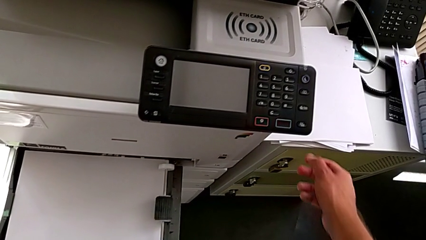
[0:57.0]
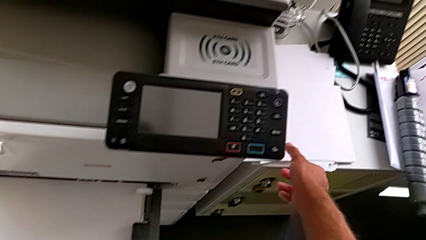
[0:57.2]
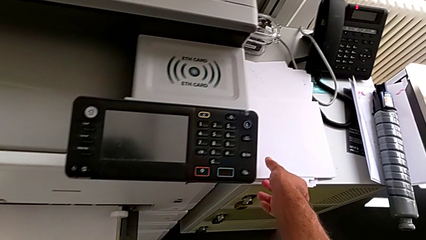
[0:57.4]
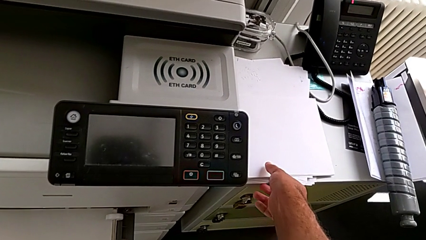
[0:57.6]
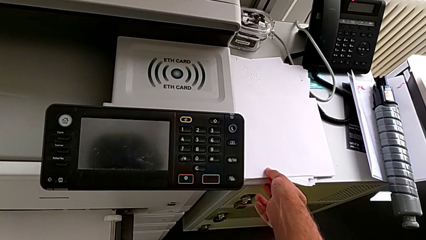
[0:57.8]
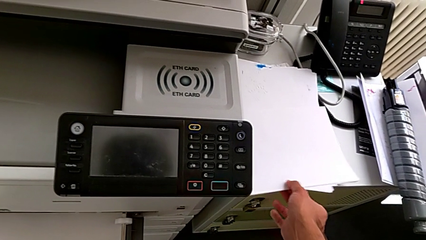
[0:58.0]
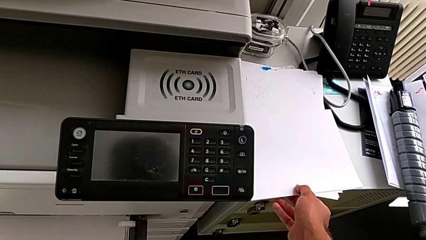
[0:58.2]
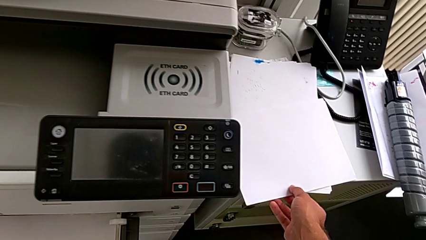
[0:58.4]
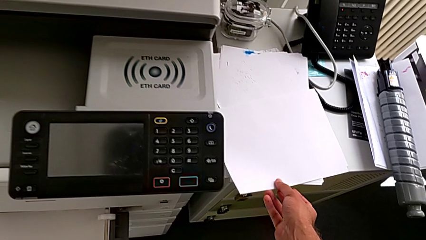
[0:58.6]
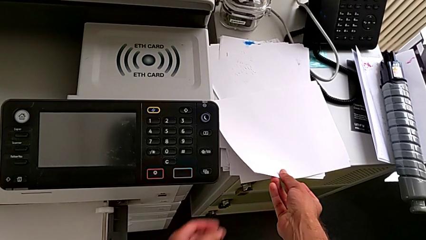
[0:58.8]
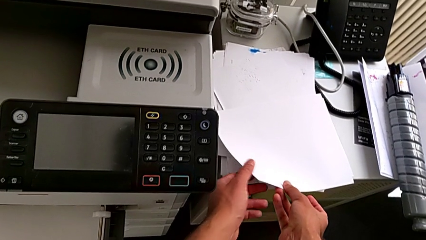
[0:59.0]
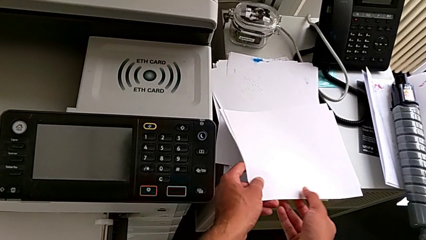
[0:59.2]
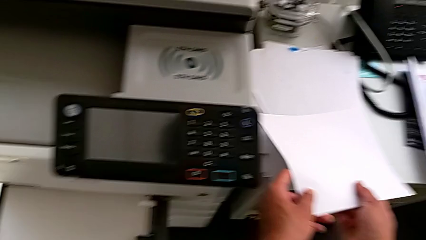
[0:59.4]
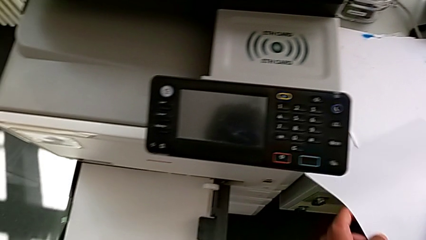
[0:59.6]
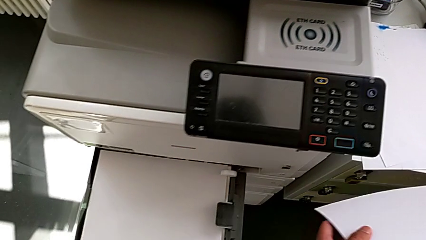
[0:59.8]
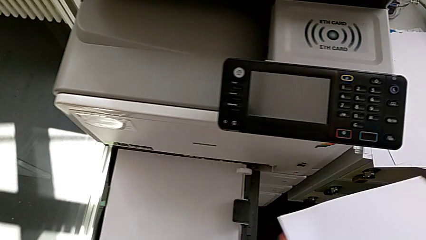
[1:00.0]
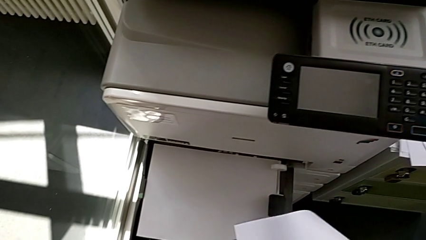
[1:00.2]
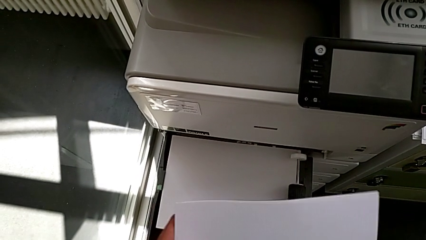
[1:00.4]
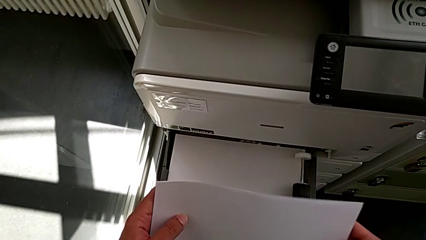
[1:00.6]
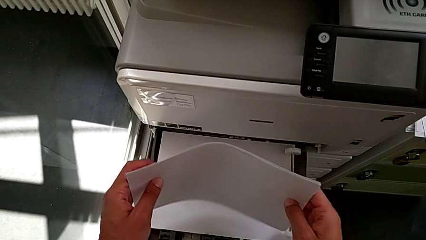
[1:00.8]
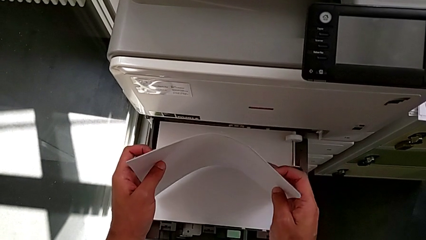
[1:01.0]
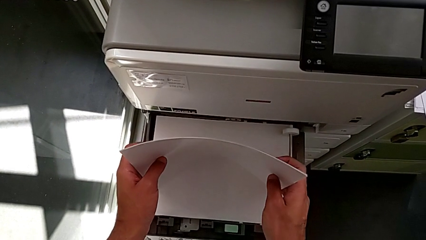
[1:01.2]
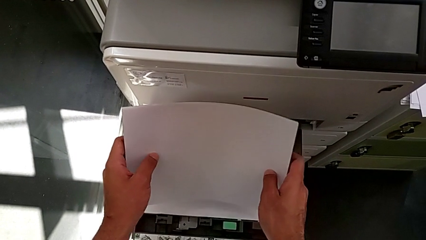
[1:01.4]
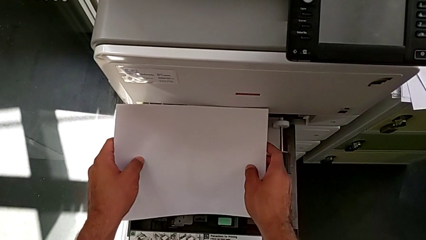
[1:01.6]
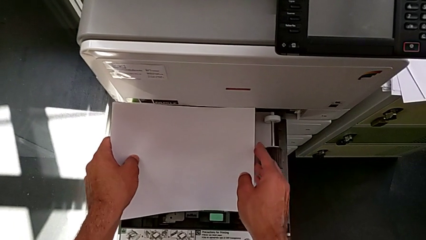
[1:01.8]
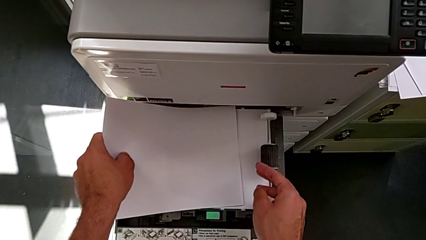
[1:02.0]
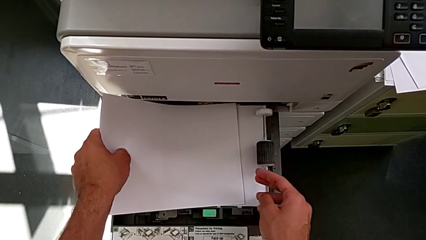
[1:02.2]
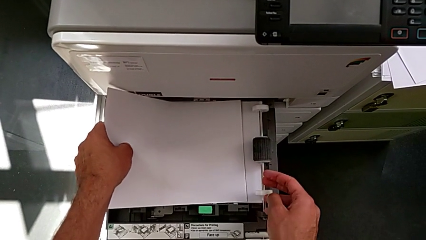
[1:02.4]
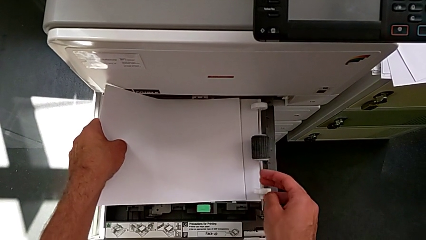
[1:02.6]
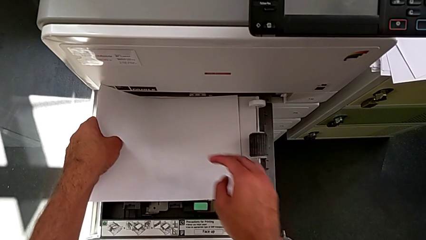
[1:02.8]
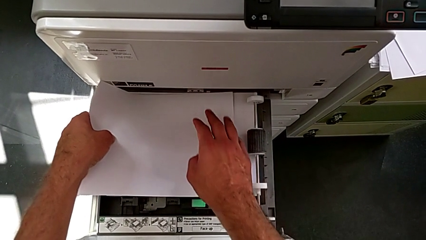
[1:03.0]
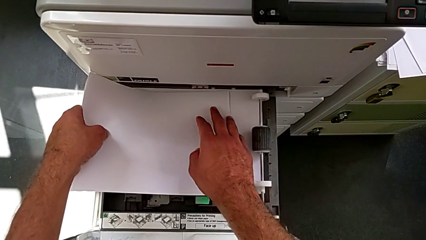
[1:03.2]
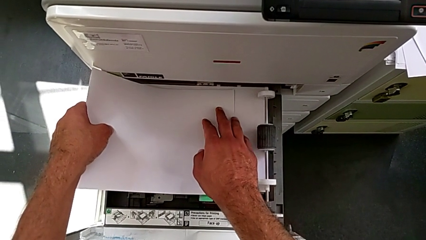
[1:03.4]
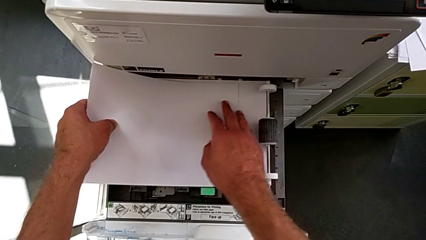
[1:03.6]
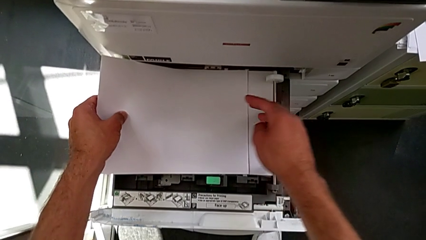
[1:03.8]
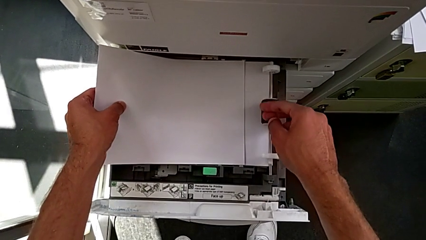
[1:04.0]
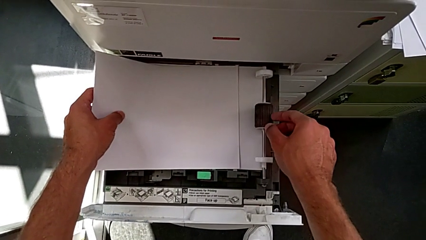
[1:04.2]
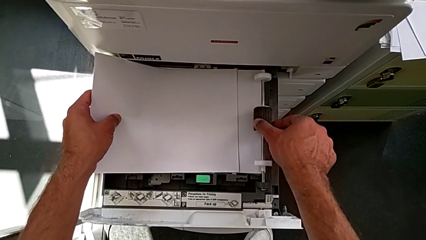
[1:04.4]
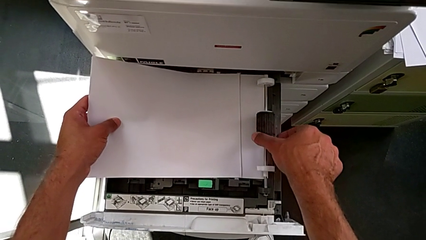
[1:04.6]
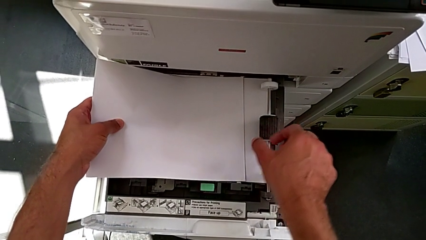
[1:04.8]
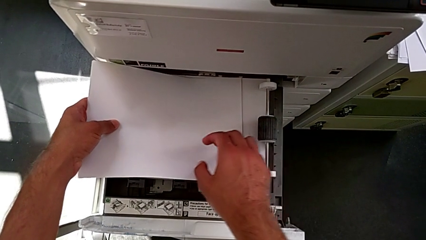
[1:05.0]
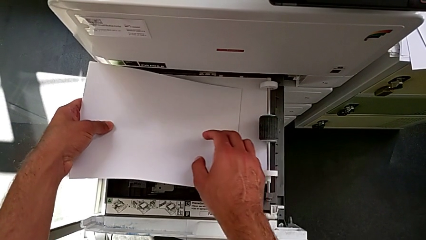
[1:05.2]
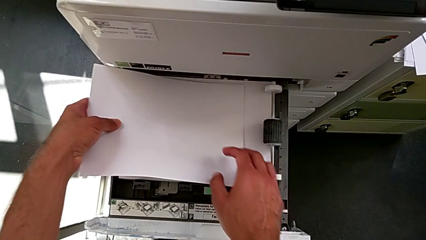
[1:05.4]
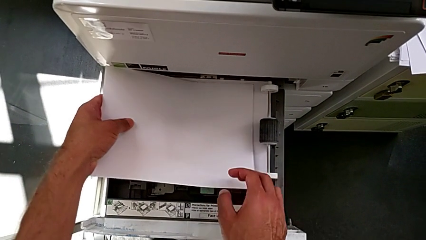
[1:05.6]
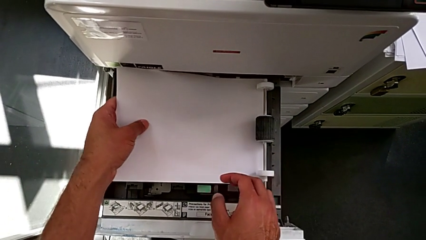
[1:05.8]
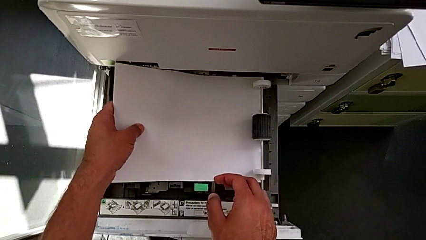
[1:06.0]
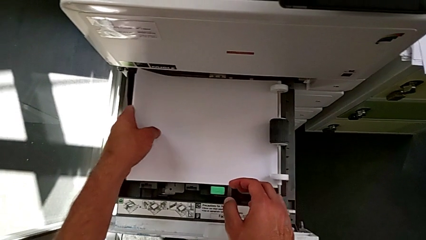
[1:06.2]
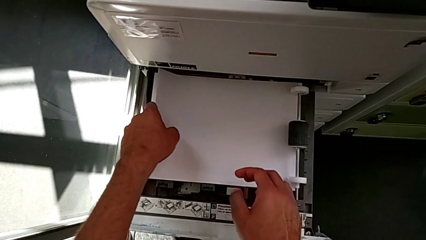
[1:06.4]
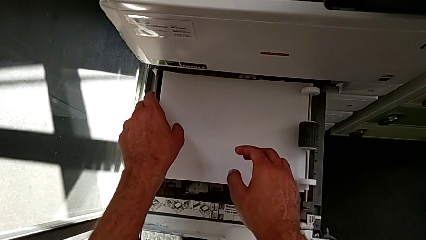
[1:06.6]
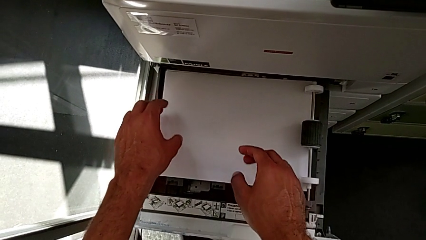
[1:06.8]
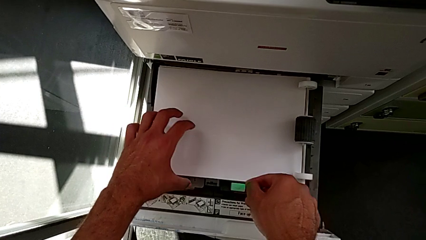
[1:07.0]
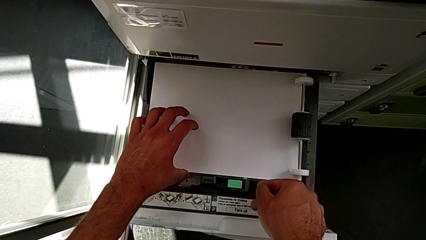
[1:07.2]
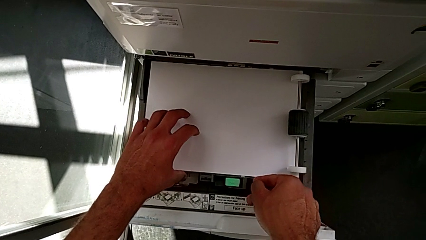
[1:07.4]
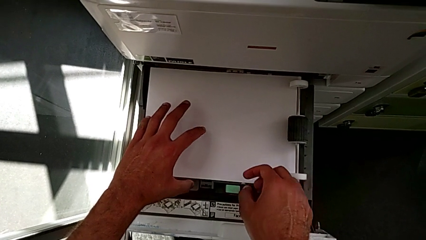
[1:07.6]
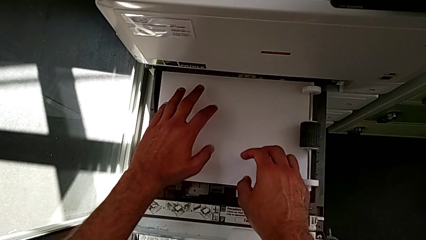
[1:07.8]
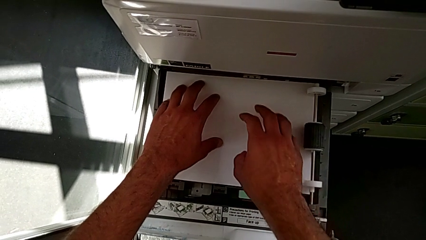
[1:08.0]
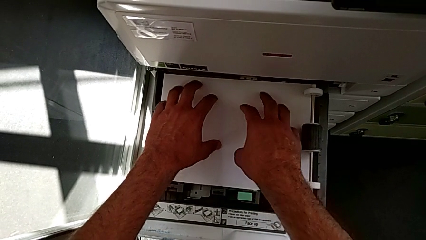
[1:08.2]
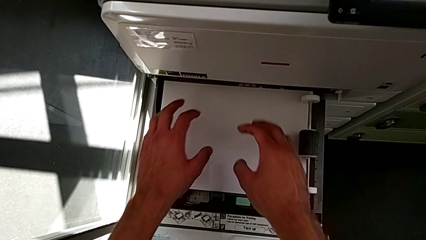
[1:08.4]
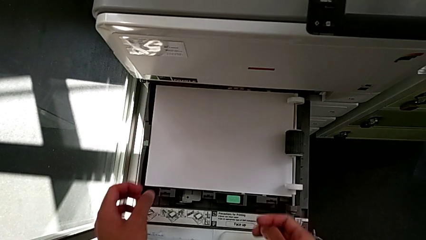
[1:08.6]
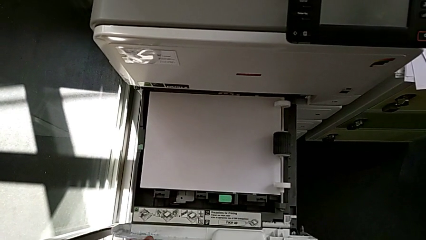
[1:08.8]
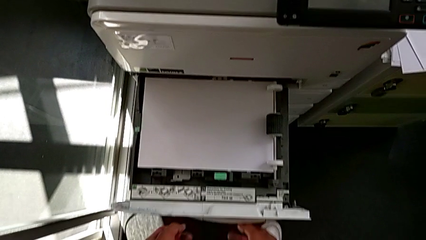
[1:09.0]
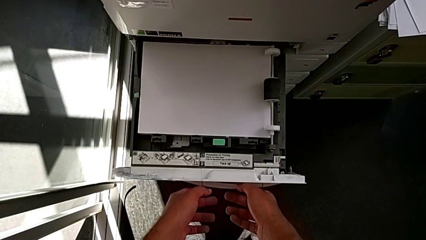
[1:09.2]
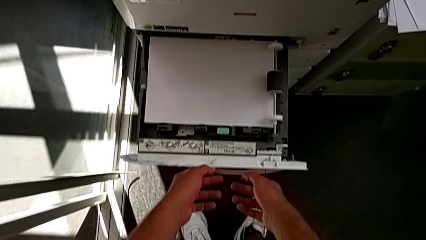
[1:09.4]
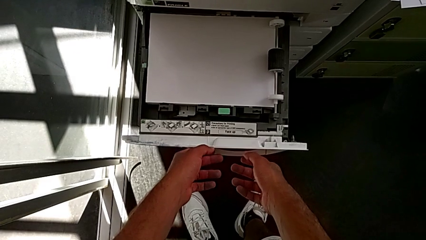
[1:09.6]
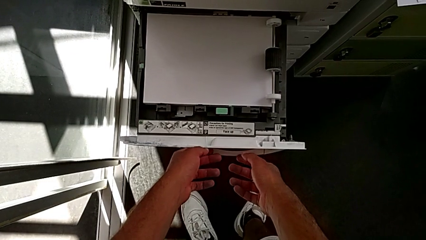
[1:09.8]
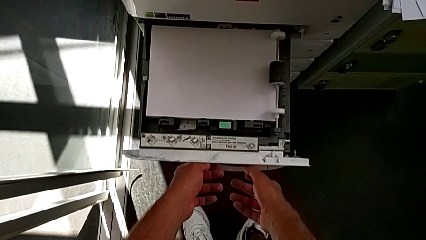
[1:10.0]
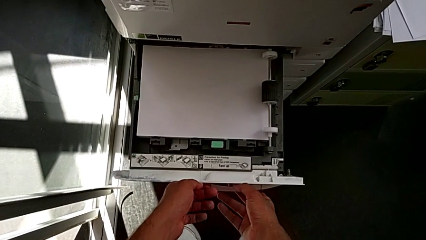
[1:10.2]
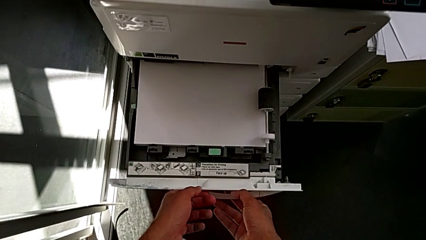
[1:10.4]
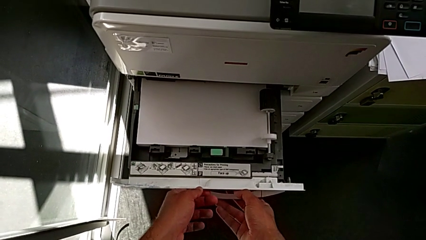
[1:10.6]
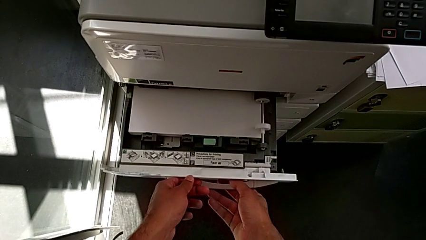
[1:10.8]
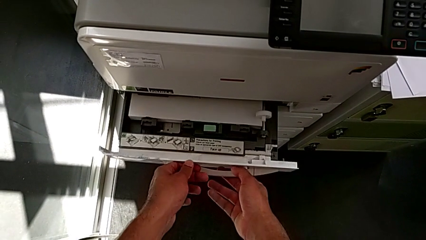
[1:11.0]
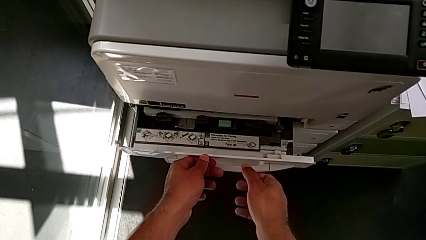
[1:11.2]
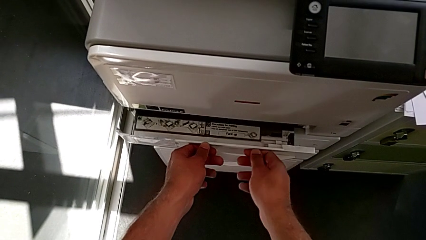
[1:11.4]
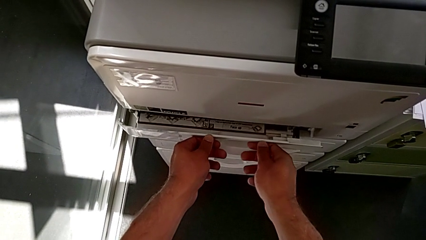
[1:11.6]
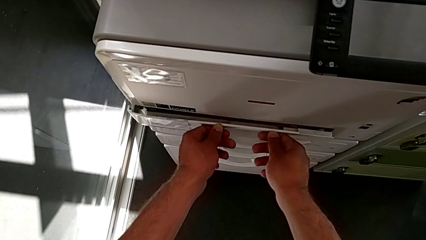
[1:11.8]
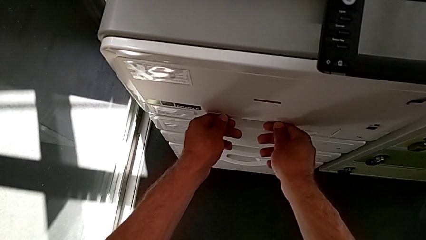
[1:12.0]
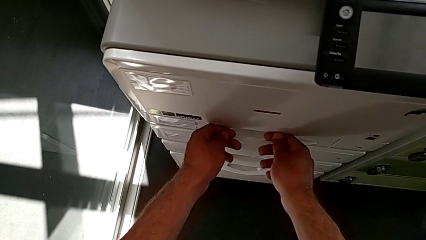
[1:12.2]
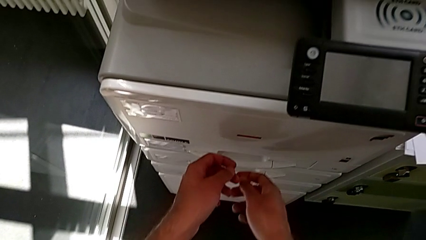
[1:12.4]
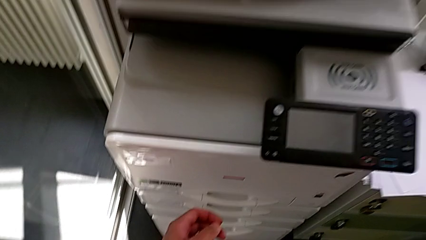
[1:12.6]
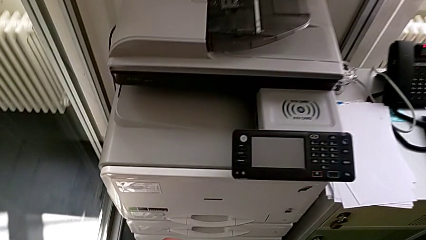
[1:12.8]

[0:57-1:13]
The camera wearer is loading the paper tray with the paper stack. They grab the paper stack, align it, insert it, align it and close the paper tray.
